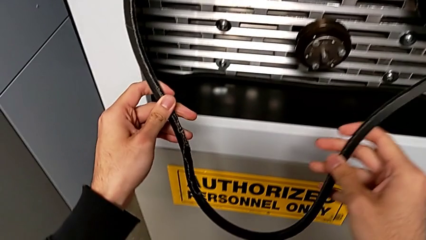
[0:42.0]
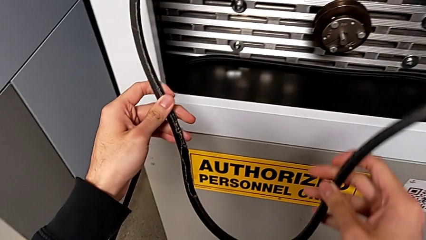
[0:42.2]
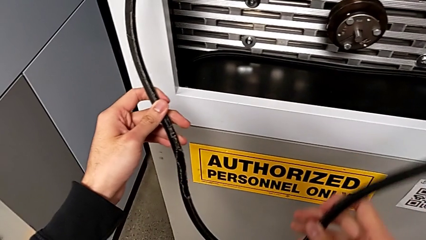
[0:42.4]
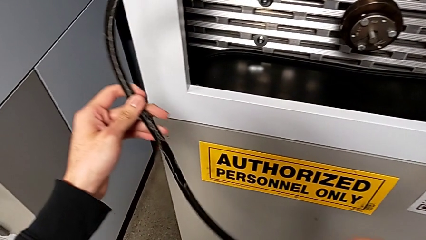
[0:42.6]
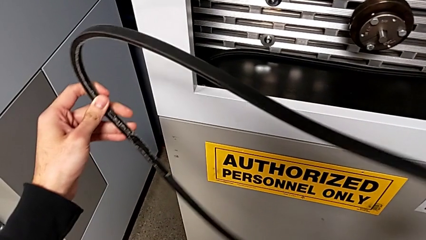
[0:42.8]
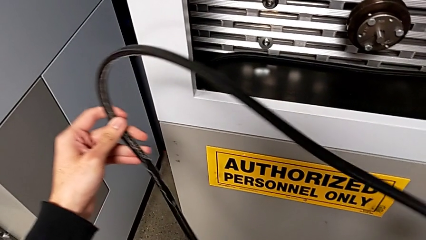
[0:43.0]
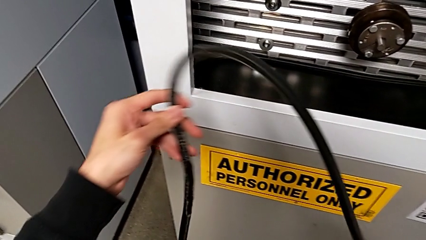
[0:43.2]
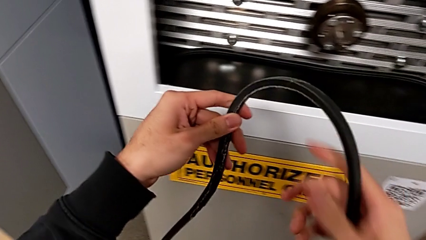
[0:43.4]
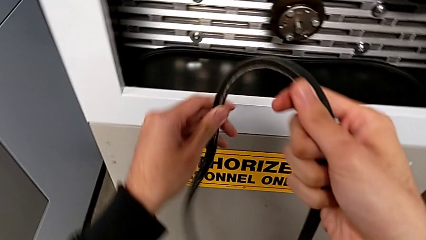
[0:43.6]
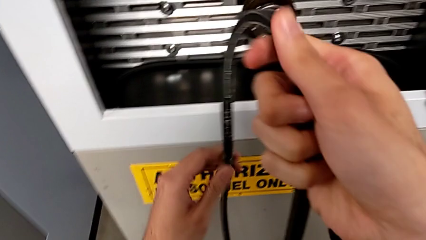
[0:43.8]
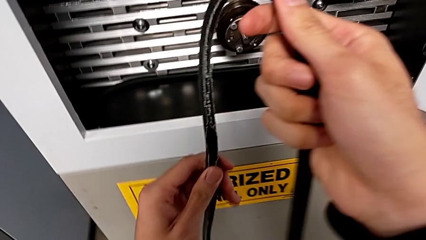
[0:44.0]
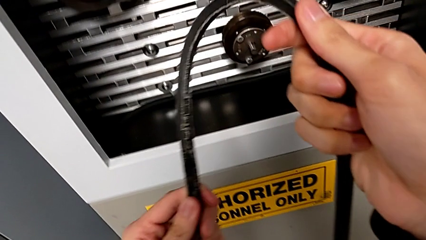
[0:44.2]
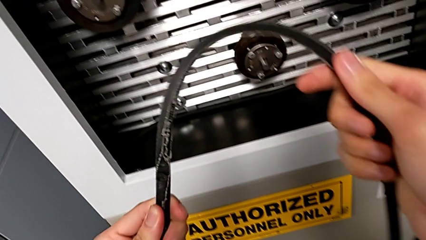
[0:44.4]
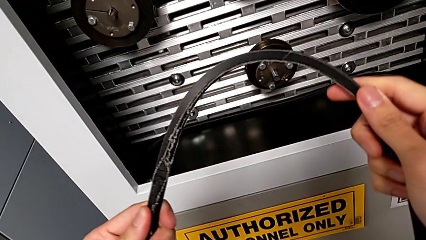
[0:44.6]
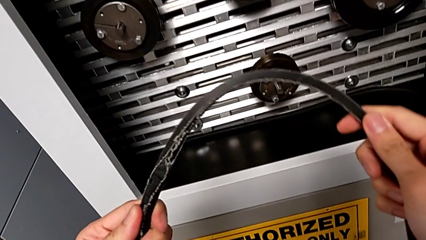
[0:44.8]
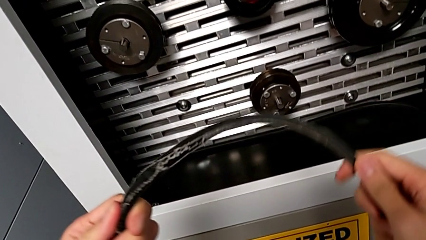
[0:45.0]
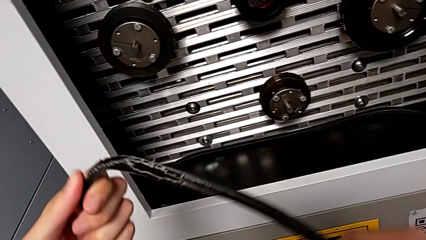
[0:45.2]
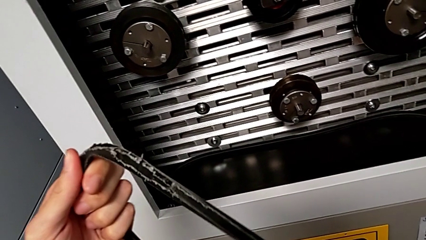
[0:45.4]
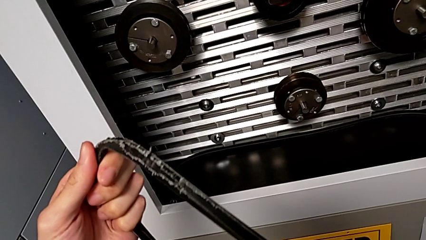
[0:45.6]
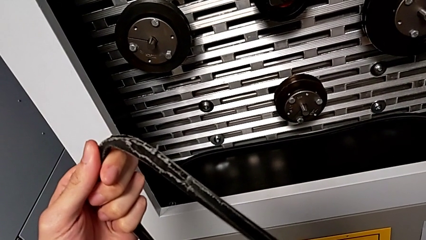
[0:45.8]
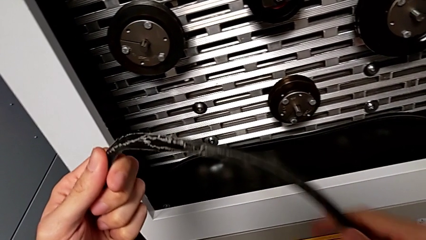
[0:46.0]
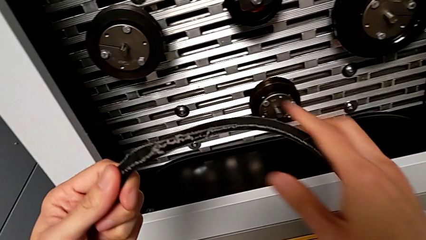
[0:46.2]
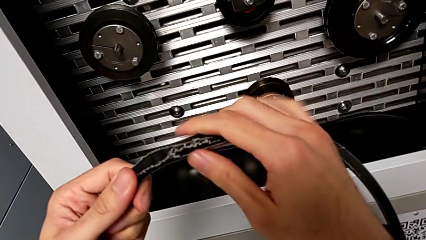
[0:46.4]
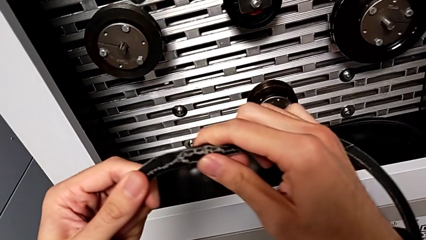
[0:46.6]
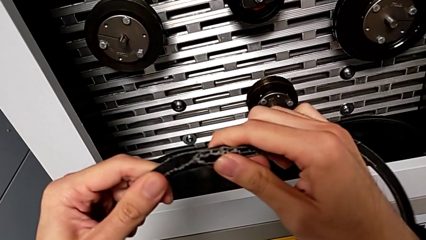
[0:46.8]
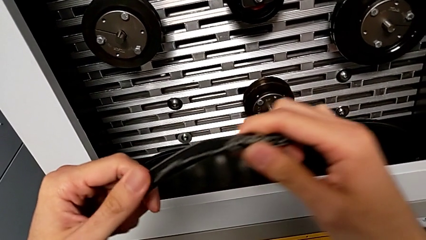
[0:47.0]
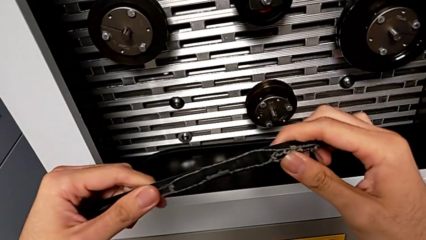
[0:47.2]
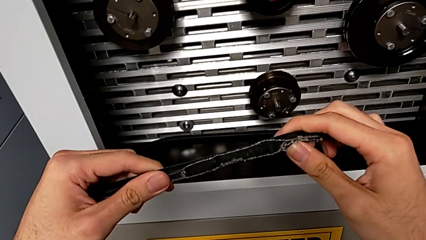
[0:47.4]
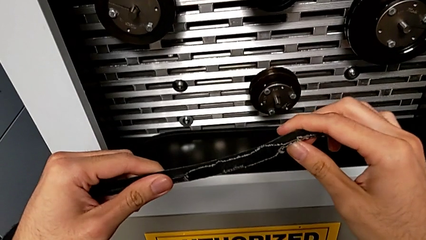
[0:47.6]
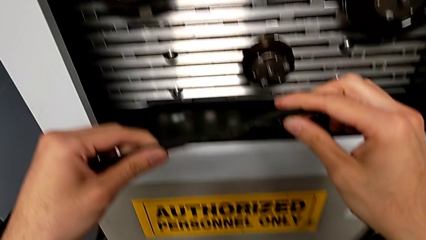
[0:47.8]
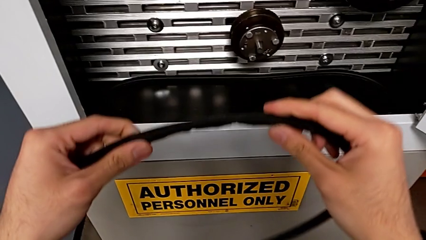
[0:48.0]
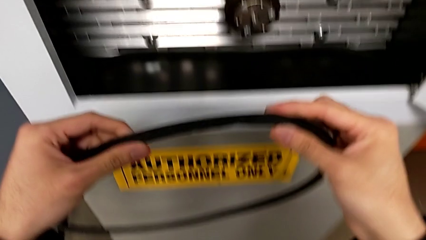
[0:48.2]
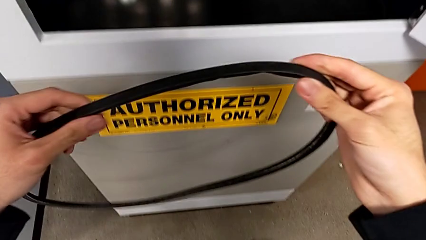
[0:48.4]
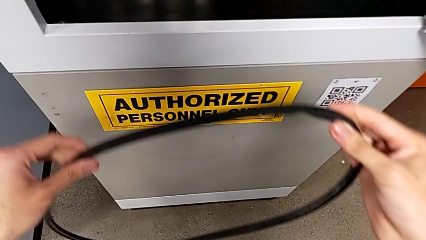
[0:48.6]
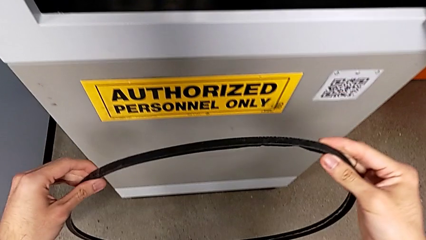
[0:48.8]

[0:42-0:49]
The camera wearer inspects the damaged belt. They inspect the damaged belt.

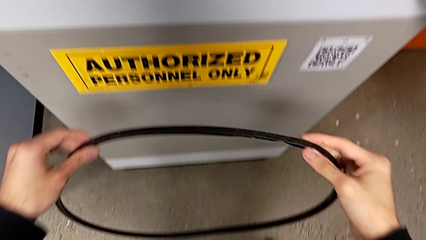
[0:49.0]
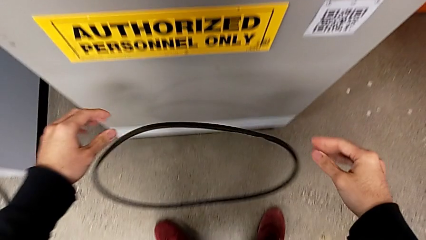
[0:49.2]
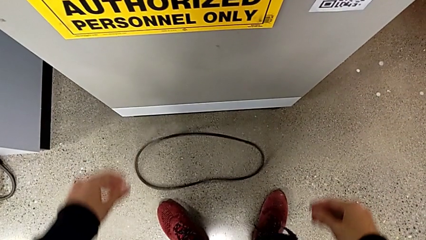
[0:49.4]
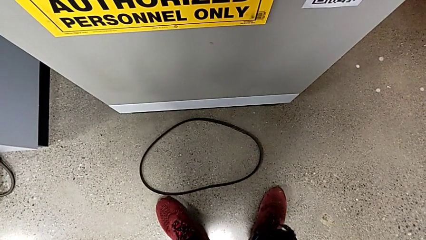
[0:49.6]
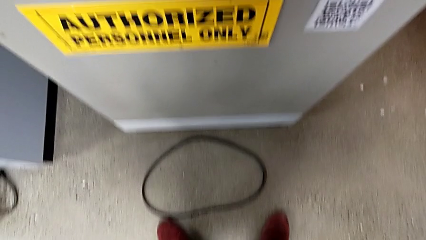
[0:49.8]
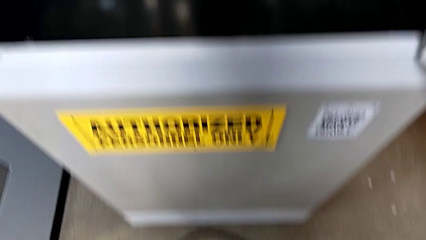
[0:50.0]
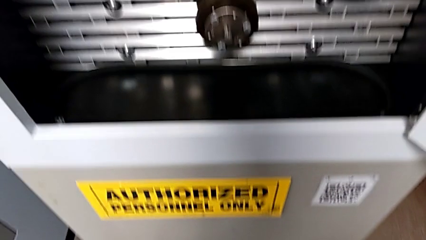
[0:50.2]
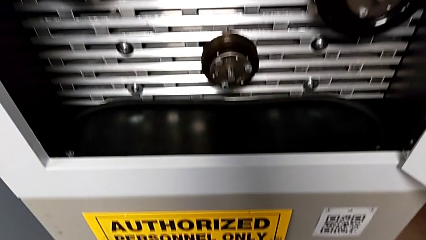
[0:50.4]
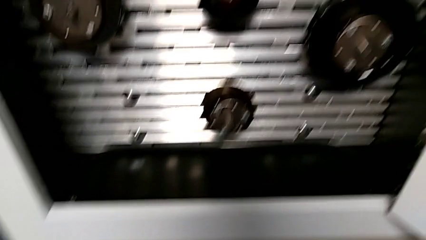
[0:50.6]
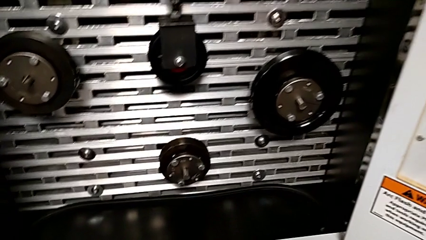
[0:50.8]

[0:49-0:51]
The camera wearer discards the belt. They drop the damaged belt.

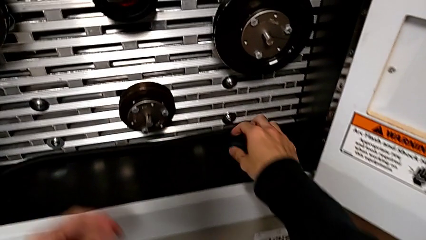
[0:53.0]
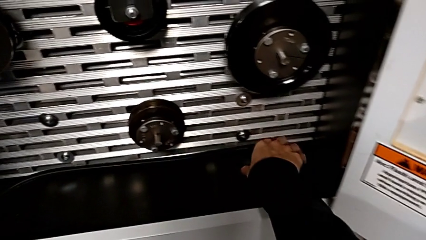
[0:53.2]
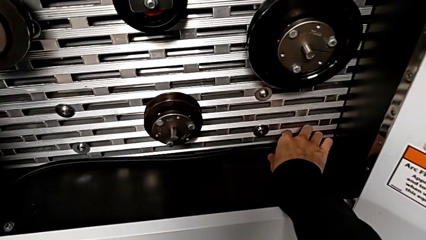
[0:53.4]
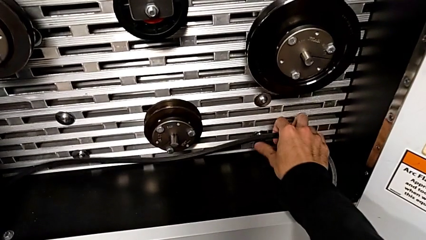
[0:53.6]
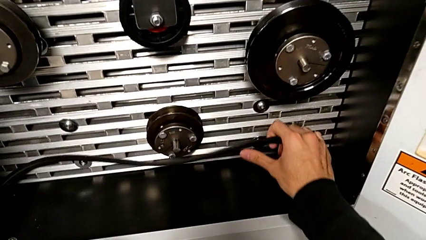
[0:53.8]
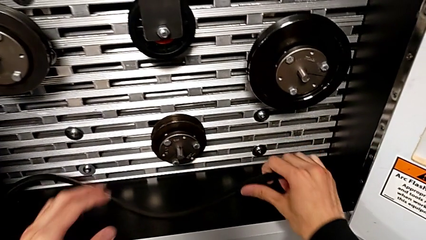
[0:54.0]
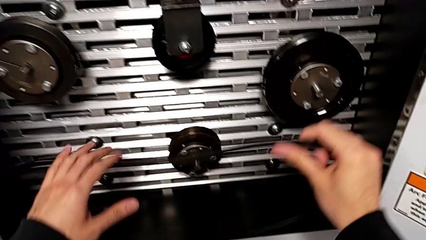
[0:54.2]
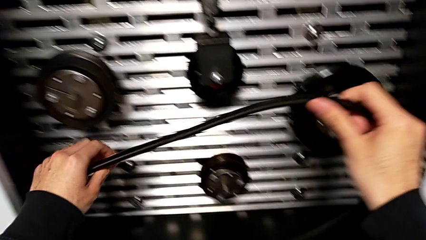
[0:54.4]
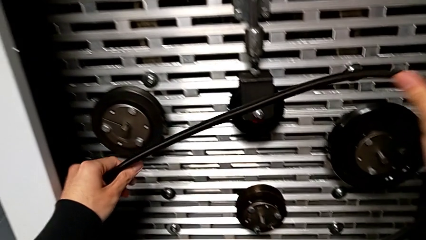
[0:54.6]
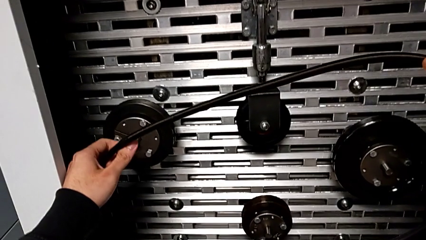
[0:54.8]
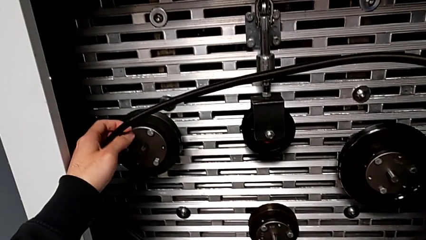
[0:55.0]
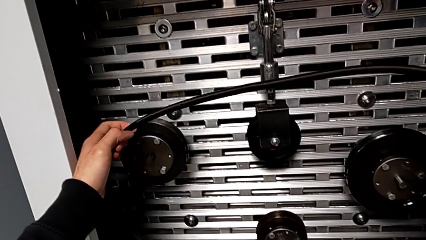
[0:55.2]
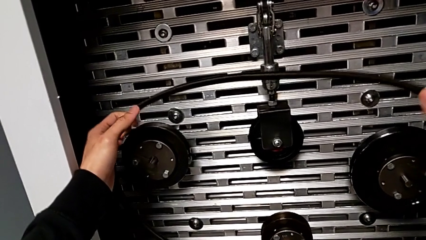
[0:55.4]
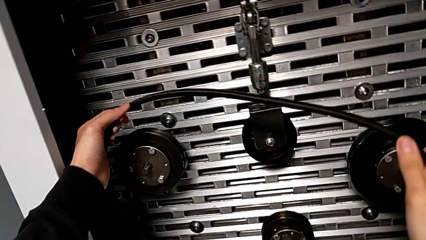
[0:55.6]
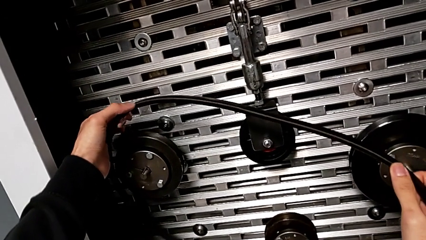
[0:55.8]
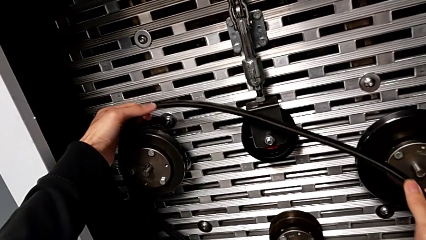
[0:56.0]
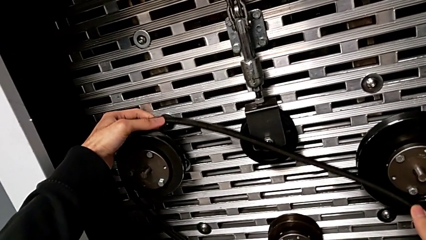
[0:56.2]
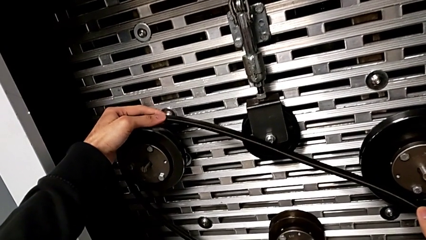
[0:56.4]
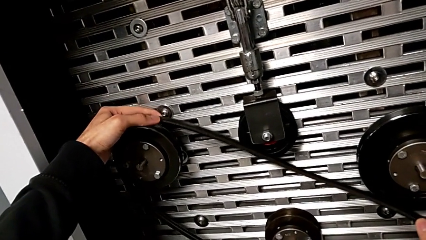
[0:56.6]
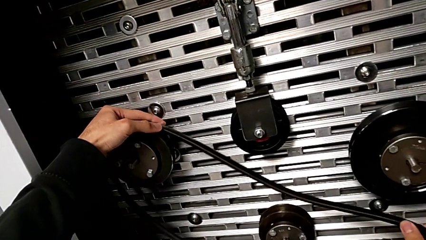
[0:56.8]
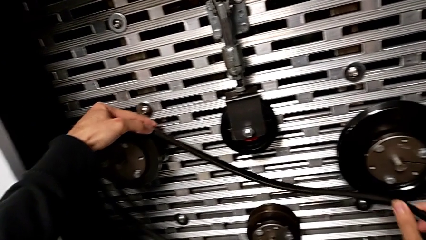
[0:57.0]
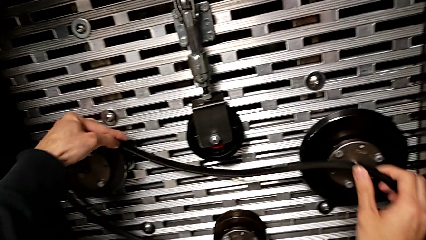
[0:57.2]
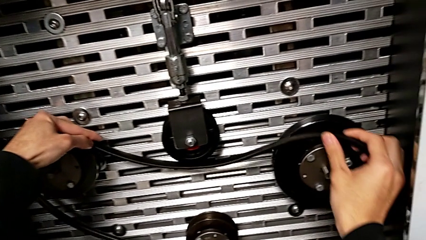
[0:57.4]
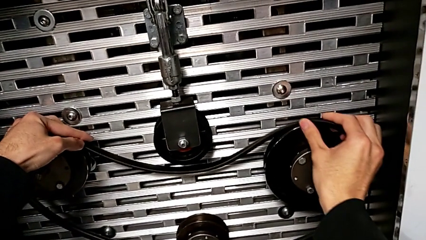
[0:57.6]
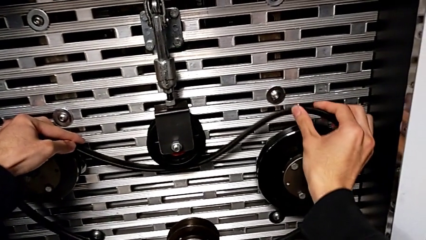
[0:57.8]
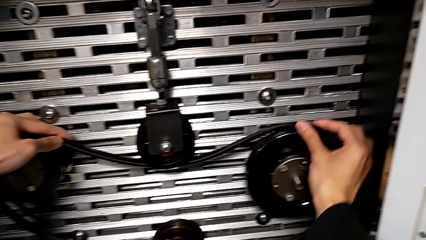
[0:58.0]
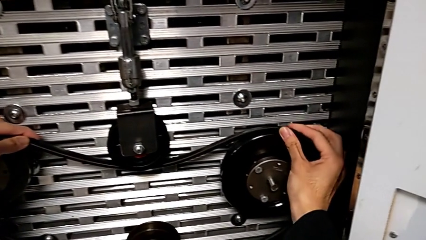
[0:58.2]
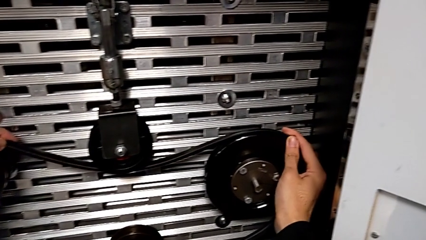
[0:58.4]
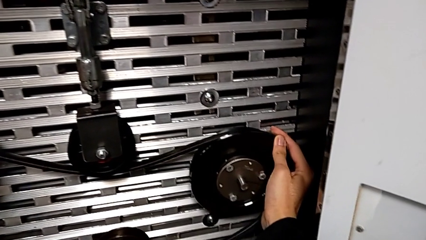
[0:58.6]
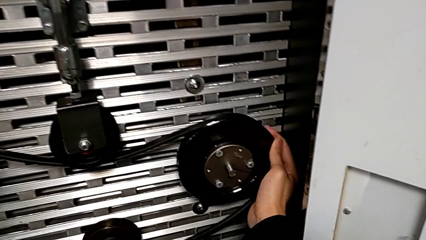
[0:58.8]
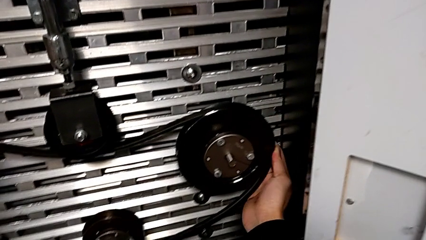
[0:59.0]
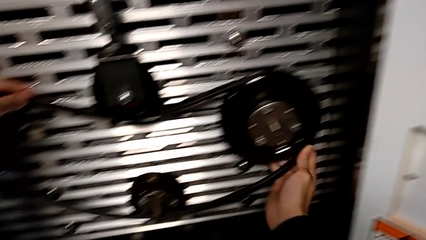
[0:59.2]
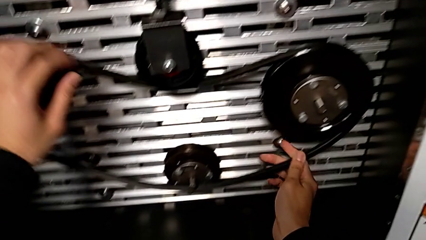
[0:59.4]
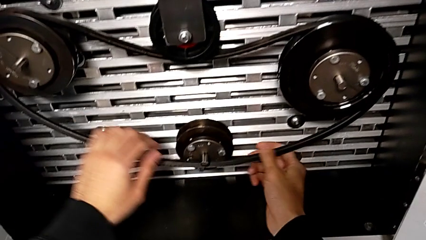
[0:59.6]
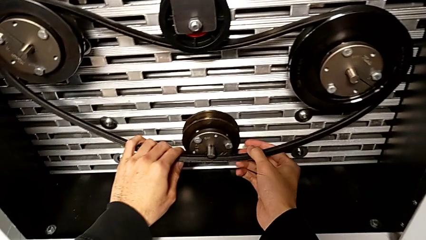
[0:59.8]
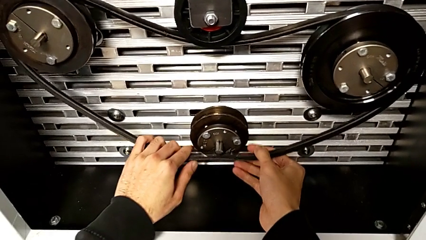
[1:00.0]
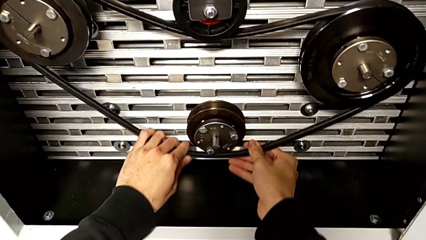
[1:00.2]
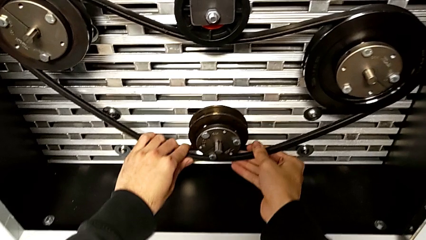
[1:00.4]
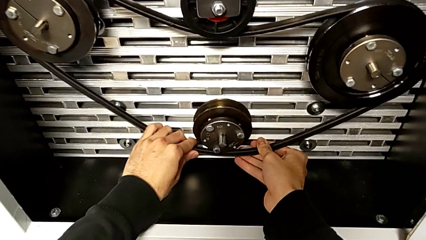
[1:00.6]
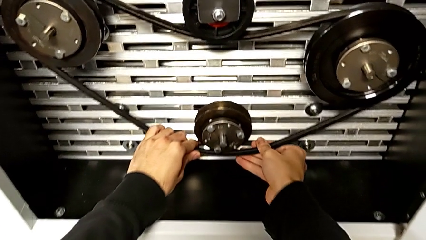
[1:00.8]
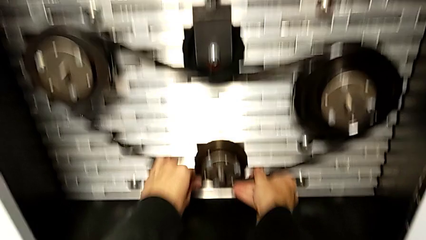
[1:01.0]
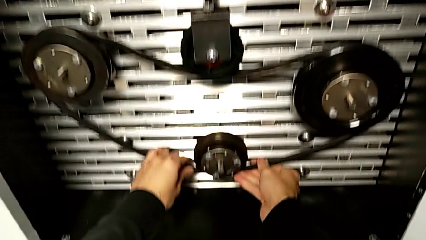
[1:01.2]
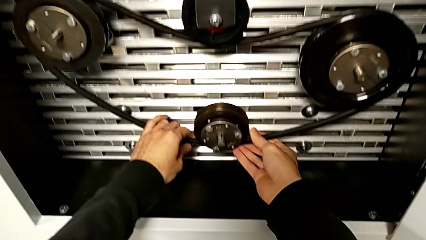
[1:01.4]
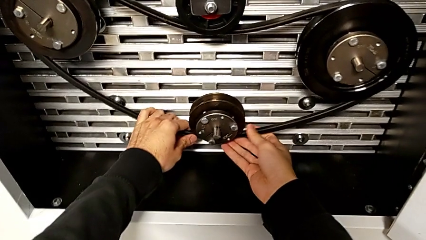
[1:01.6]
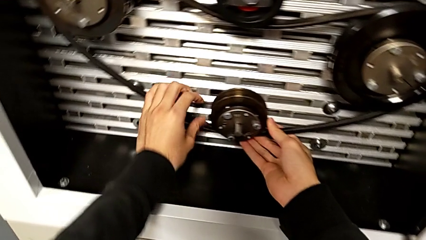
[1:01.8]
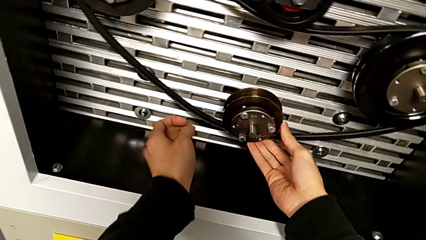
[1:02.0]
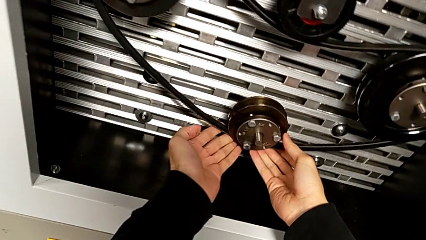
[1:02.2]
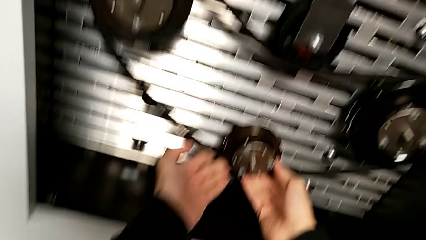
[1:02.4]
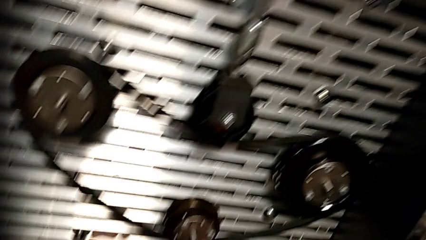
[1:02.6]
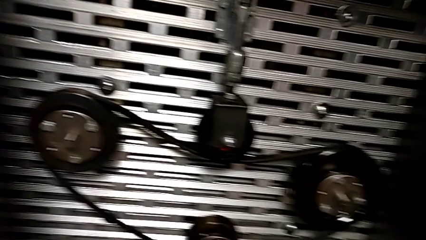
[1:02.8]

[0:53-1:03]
The camera wearer assembles their belt. They grab the replacement belt and assemble it.
